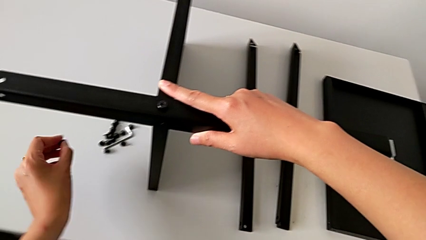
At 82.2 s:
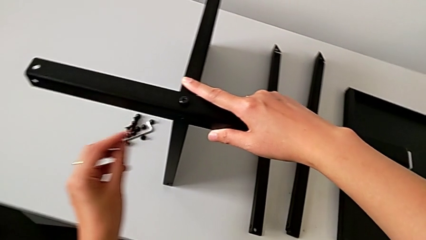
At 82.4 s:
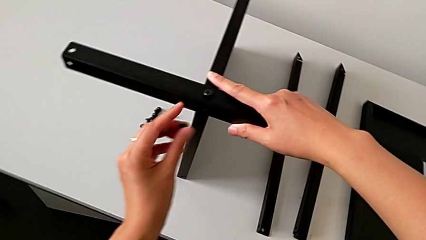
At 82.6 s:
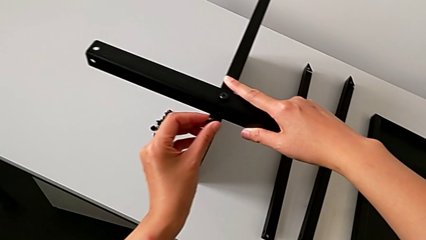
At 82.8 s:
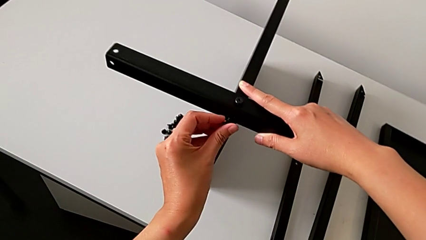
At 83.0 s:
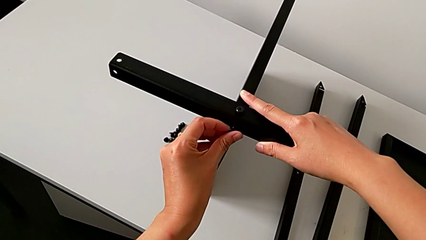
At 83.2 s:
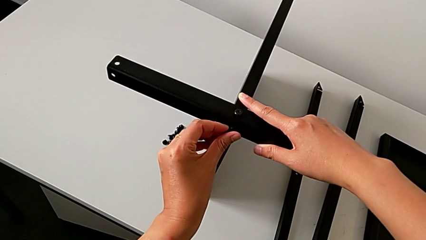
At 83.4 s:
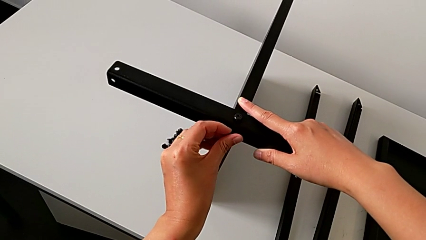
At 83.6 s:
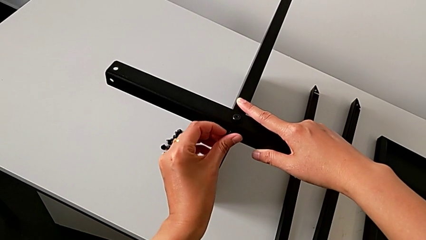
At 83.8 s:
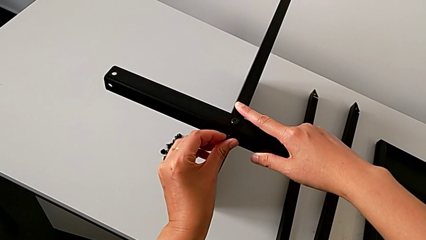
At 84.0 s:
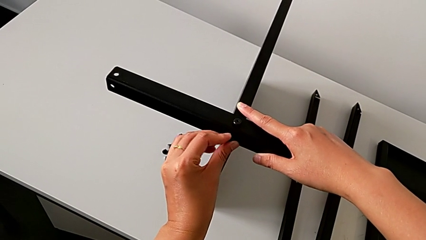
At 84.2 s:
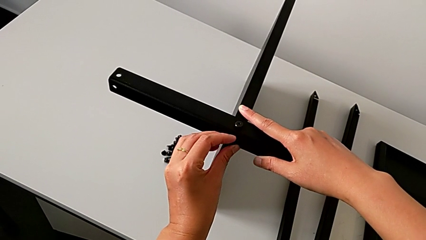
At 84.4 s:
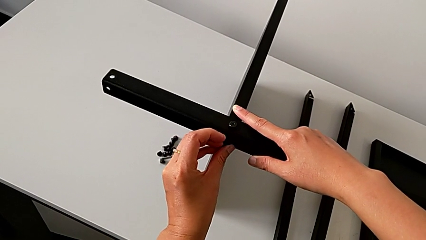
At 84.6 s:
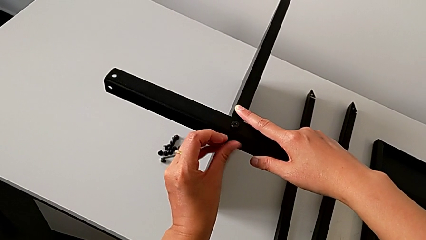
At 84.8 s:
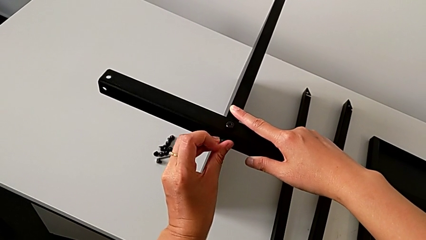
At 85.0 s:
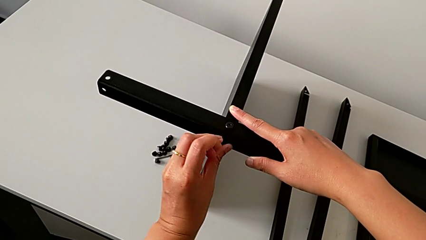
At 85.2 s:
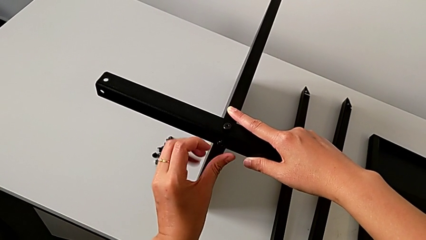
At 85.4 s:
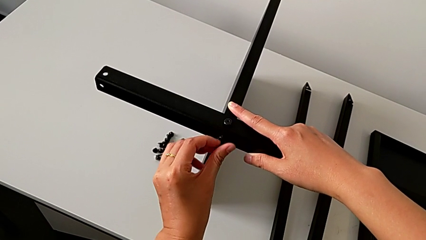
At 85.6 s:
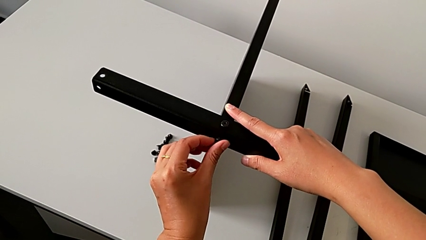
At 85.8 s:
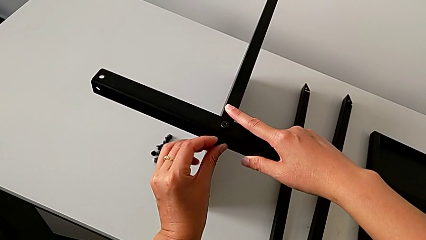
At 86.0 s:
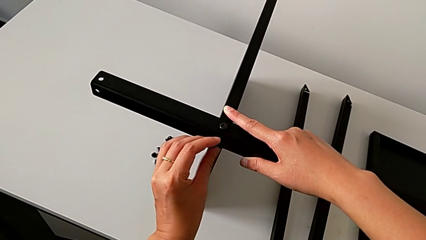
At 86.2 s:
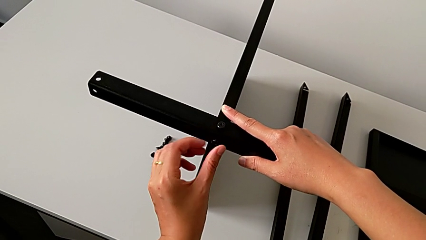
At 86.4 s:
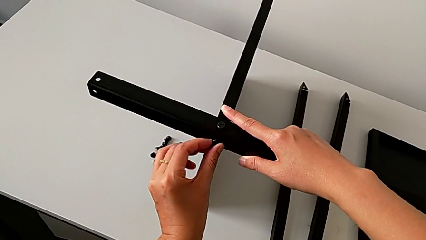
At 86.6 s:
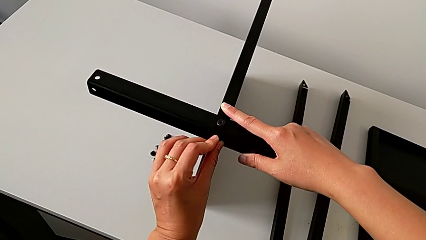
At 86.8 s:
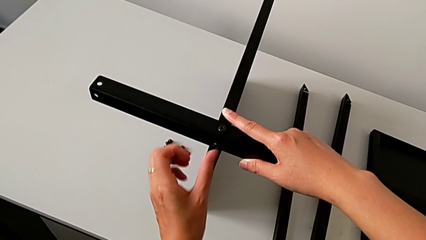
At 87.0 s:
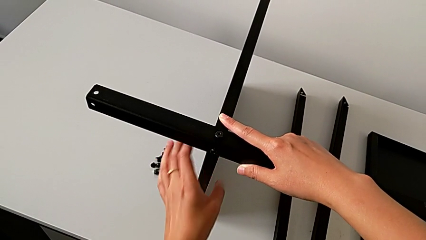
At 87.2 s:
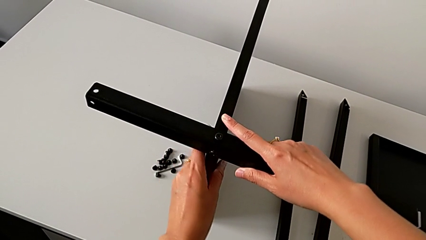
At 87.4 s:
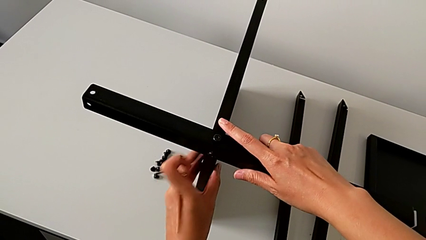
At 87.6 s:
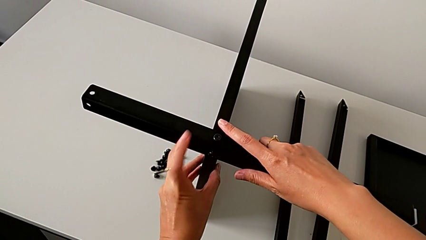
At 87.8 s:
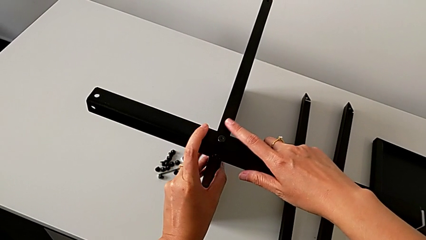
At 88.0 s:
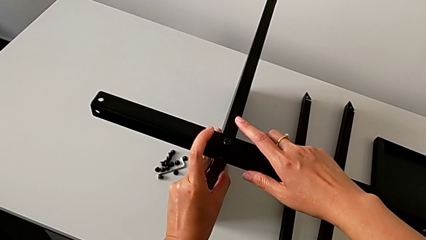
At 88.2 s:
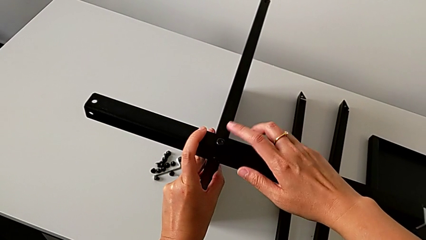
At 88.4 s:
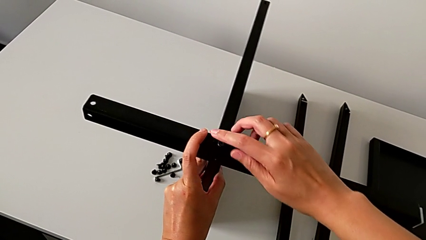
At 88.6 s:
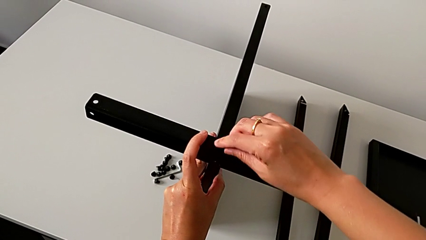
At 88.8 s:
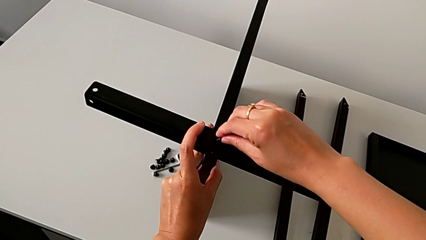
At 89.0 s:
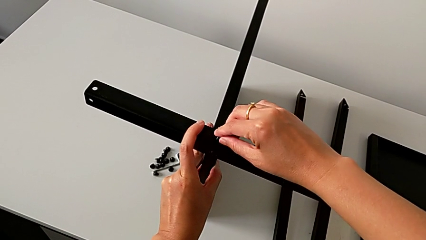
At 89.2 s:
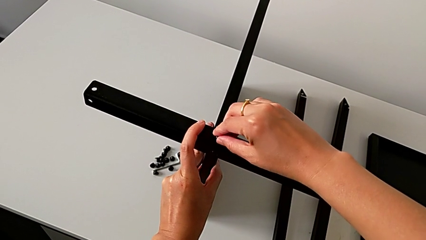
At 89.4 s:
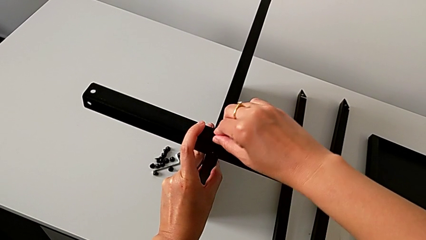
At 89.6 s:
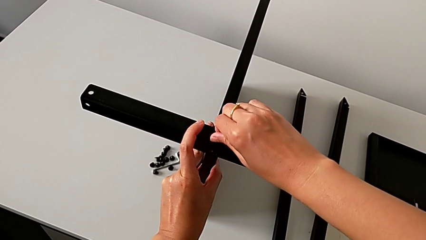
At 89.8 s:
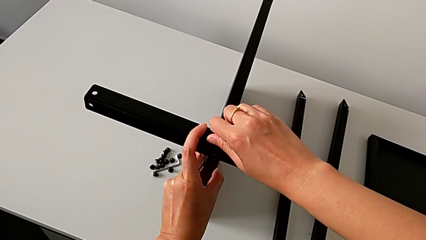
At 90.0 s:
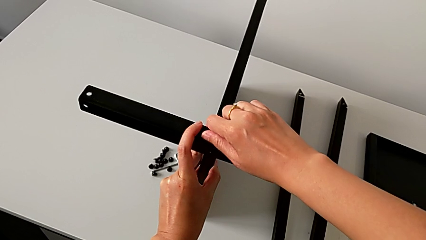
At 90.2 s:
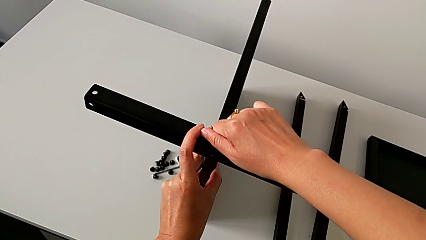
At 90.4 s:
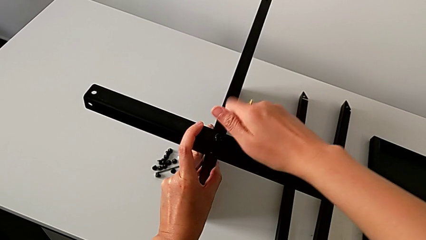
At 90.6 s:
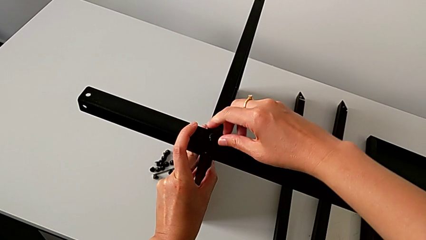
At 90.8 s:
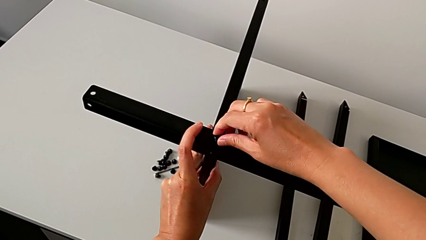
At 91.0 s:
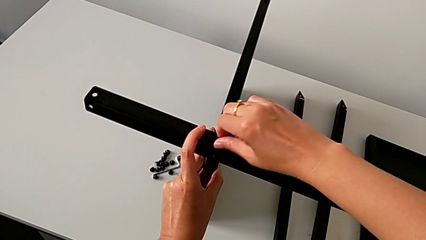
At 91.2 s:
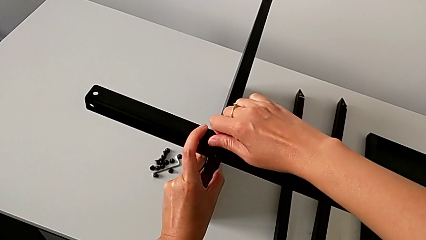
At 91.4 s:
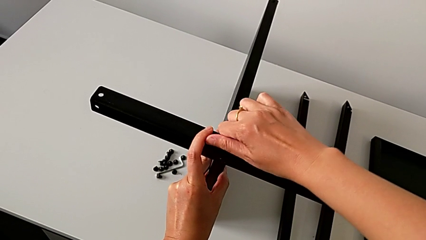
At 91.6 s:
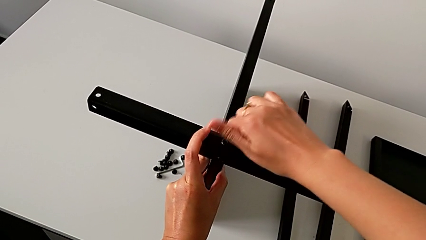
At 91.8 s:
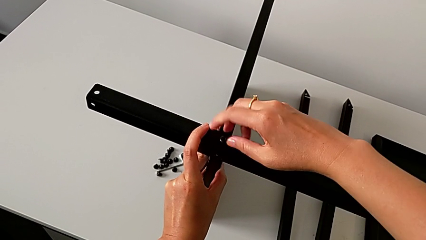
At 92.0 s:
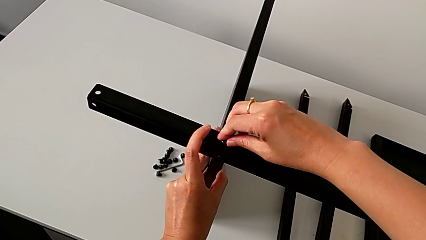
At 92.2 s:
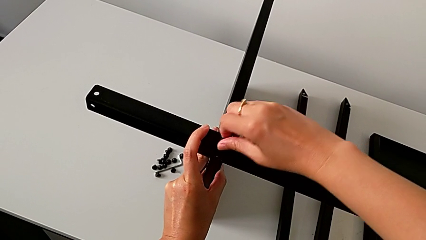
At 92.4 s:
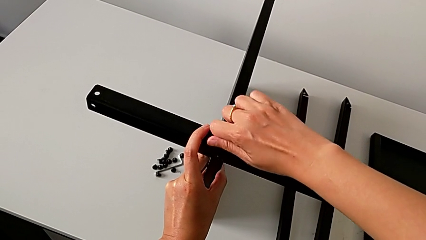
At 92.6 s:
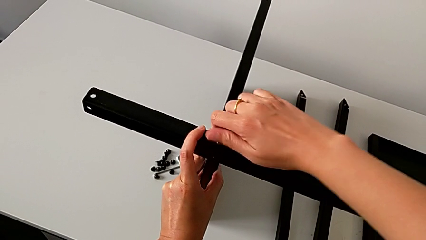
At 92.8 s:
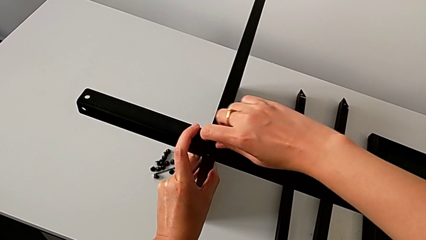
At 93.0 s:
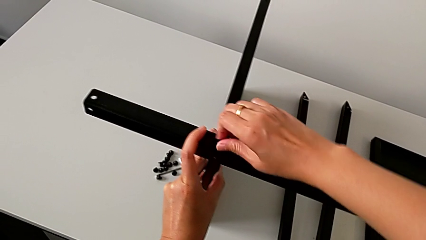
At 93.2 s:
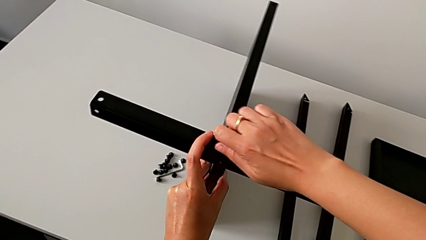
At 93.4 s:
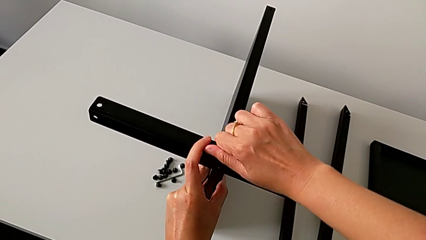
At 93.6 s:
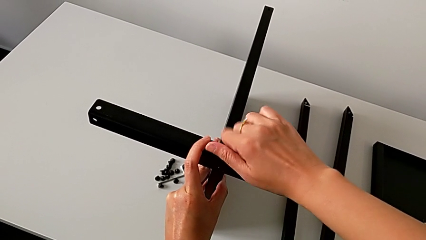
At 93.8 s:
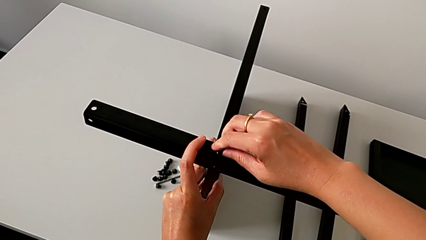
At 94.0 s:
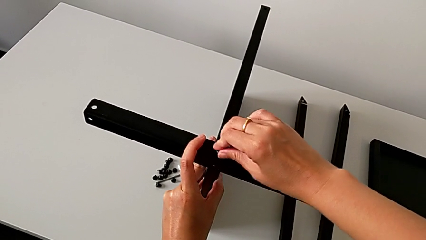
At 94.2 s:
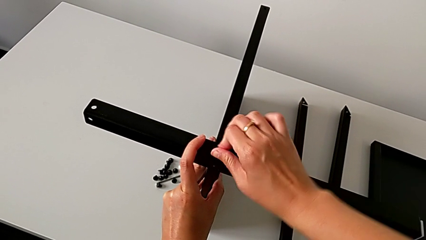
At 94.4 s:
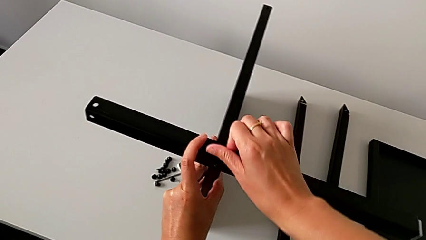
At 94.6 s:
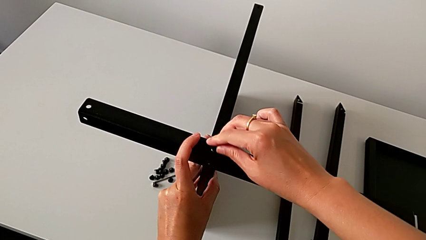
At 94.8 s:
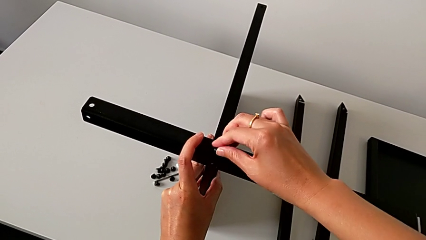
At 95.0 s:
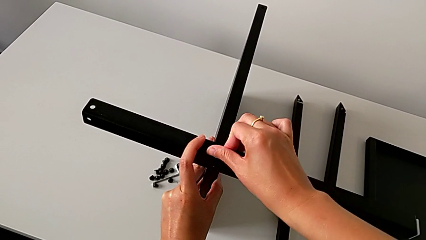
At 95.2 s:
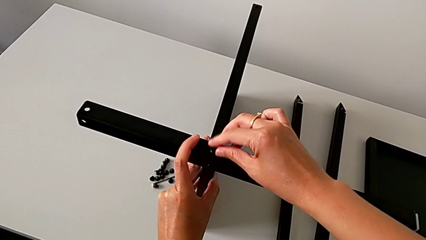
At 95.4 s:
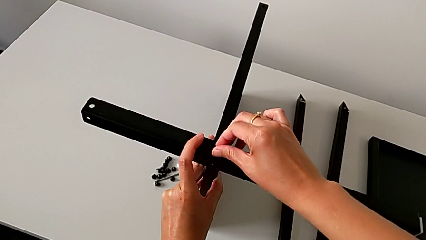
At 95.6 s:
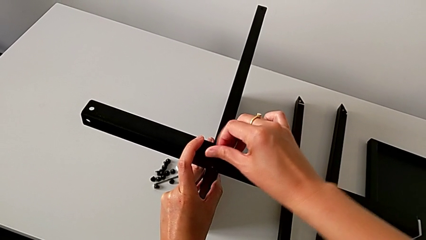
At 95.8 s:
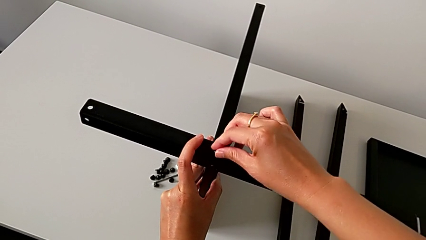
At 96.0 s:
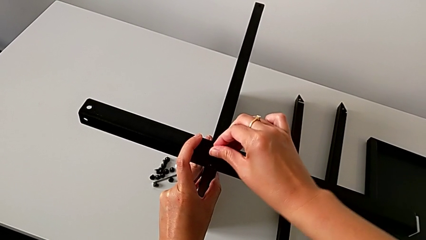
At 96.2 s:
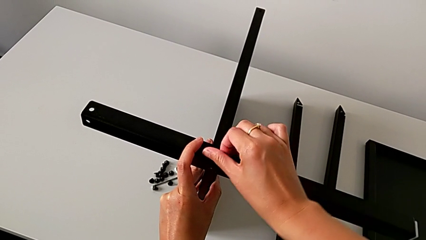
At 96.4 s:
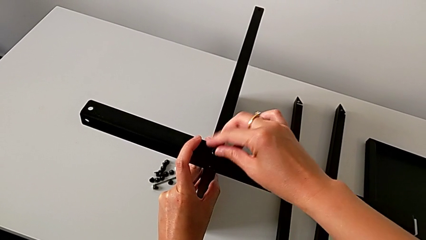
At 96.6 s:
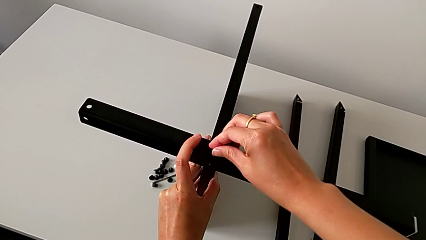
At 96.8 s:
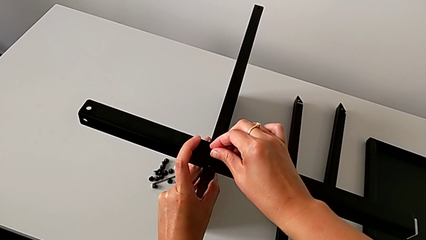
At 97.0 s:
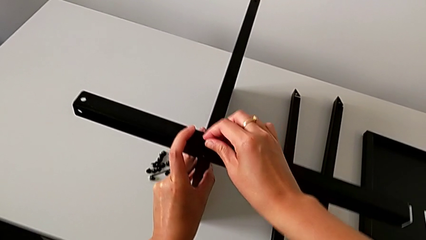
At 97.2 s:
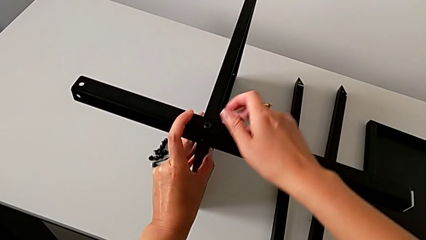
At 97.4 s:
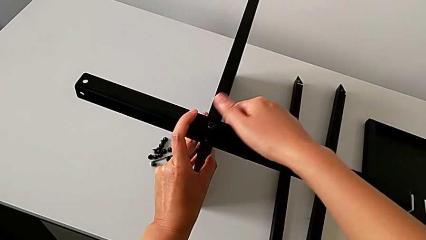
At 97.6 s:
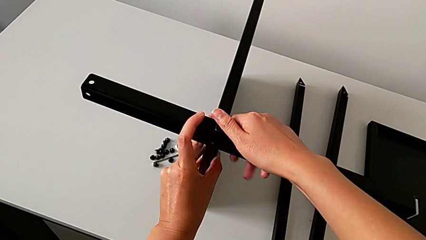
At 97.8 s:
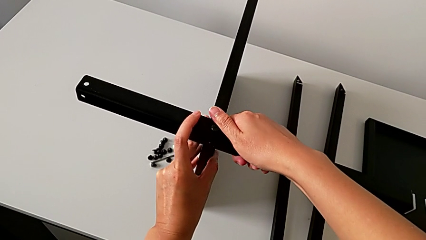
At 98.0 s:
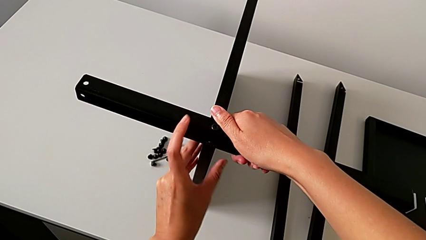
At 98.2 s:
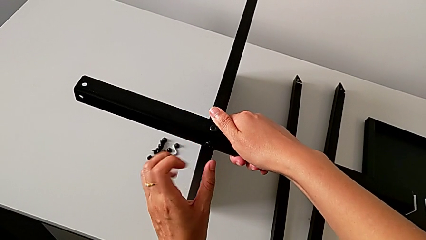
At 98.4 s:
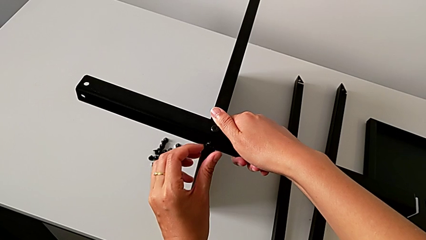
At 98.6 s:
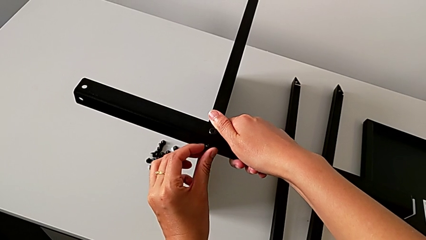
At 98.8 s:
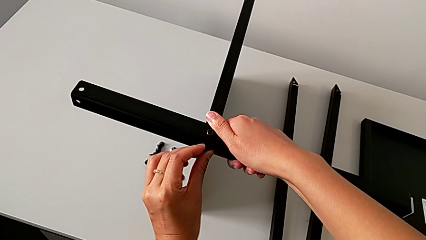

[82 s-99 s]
The camera wearer is assembling the first leg of the table. They approach the first leg, insert the hex socket head, screw it, hold the nightstand and wrongly screw the hex socket head with the right hand.
